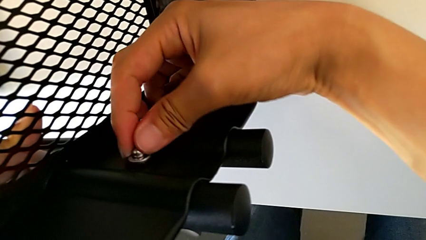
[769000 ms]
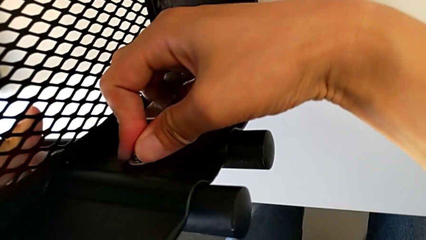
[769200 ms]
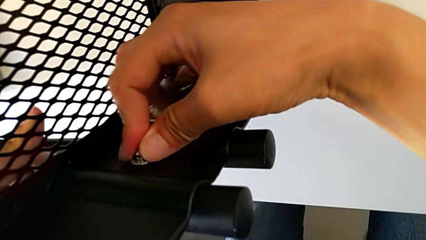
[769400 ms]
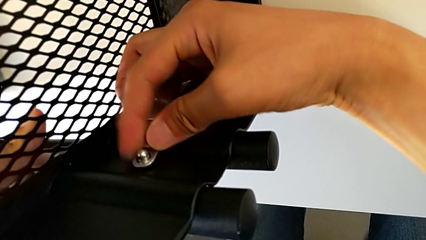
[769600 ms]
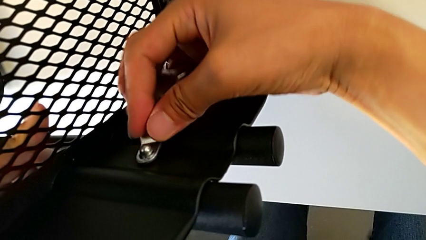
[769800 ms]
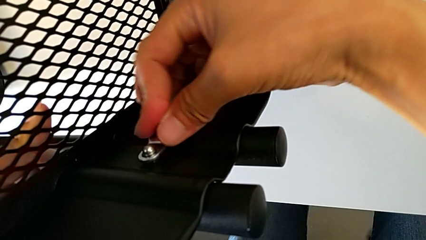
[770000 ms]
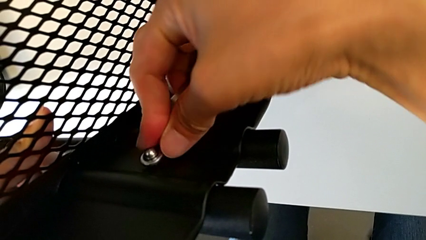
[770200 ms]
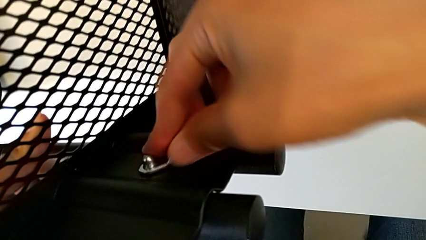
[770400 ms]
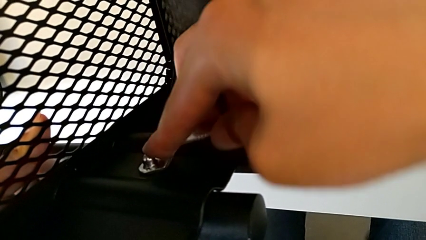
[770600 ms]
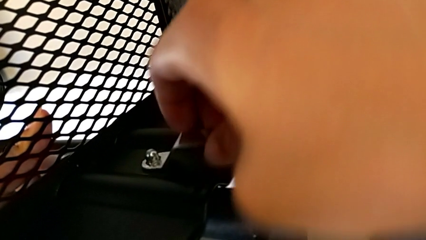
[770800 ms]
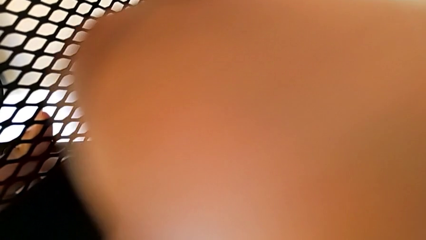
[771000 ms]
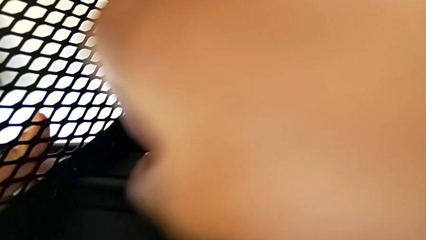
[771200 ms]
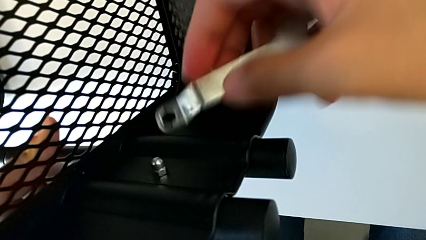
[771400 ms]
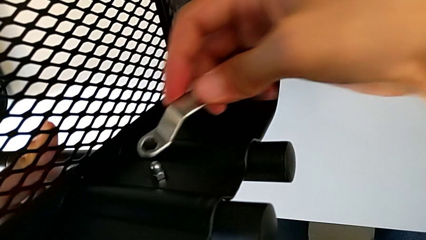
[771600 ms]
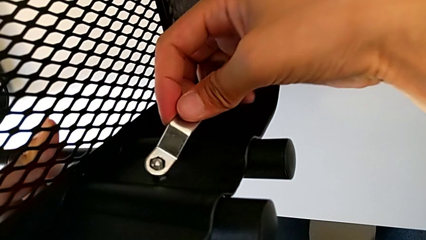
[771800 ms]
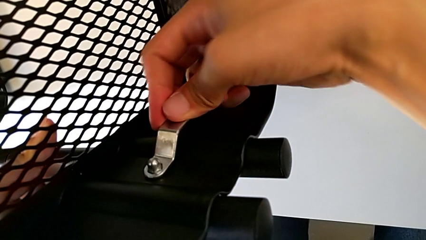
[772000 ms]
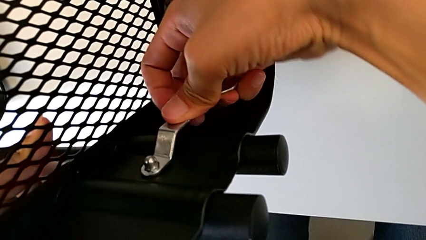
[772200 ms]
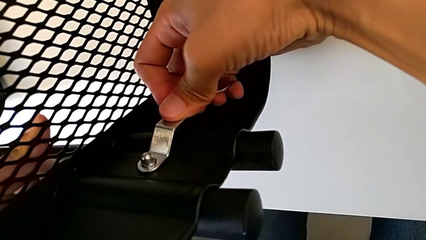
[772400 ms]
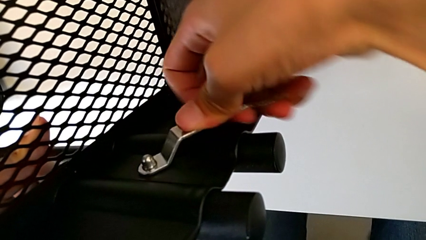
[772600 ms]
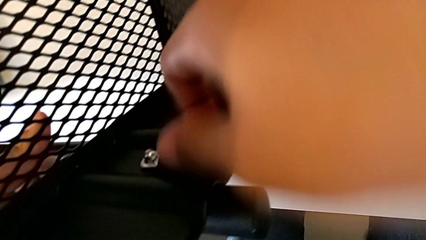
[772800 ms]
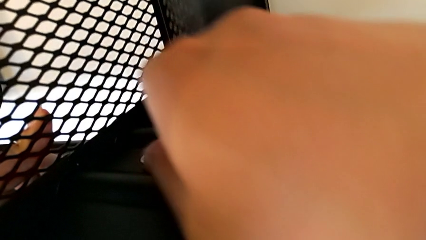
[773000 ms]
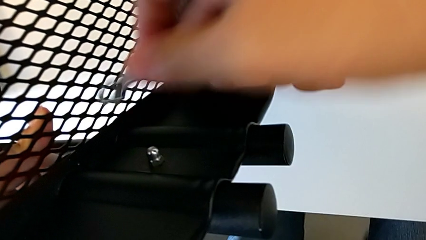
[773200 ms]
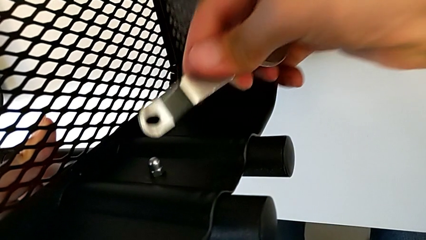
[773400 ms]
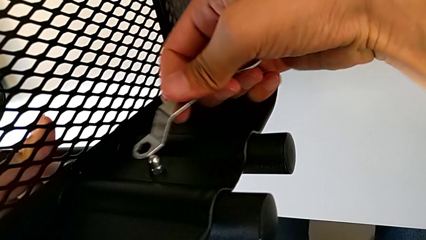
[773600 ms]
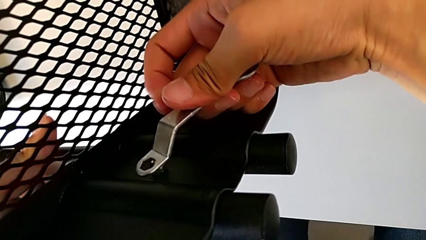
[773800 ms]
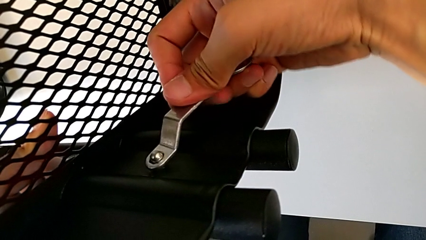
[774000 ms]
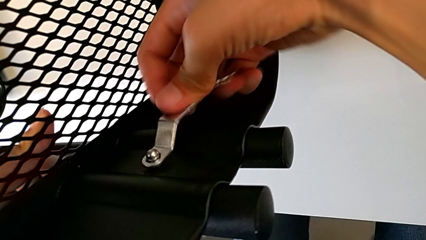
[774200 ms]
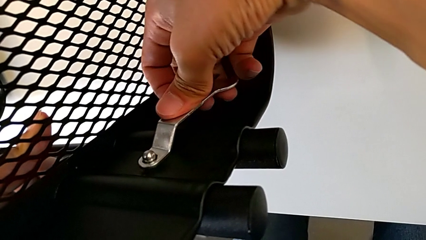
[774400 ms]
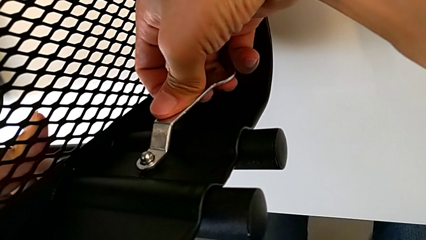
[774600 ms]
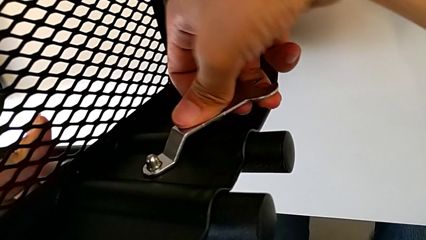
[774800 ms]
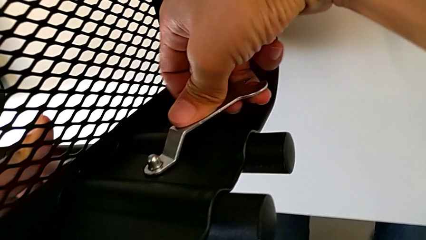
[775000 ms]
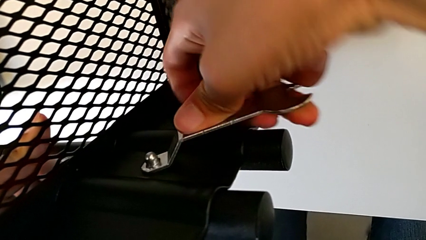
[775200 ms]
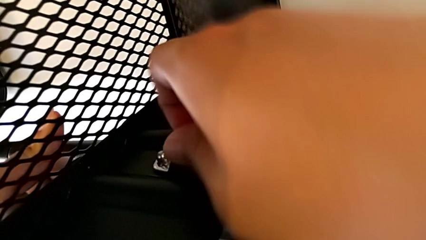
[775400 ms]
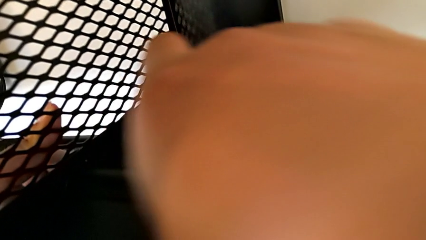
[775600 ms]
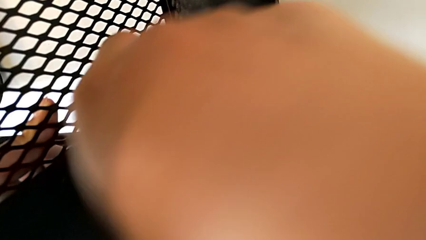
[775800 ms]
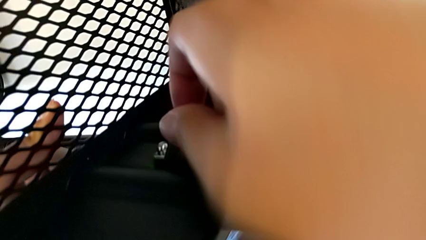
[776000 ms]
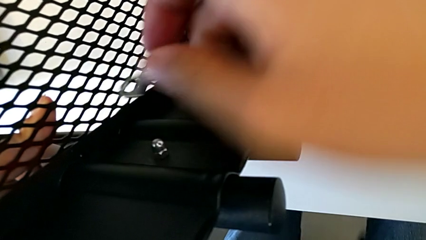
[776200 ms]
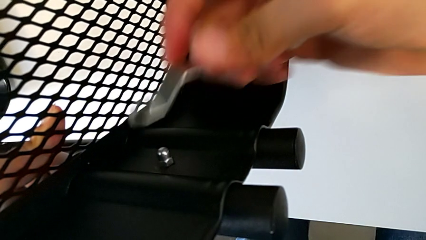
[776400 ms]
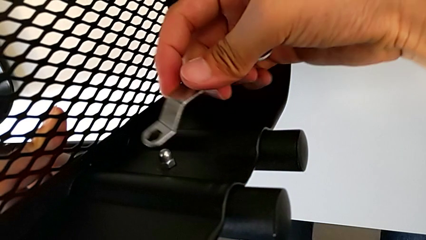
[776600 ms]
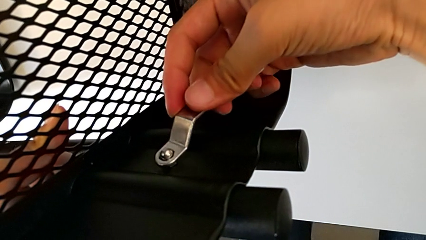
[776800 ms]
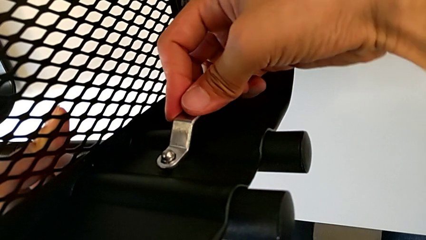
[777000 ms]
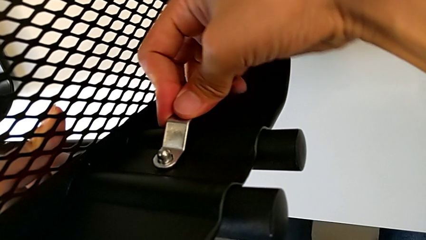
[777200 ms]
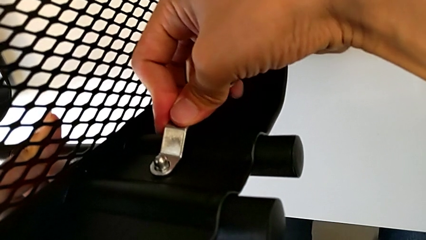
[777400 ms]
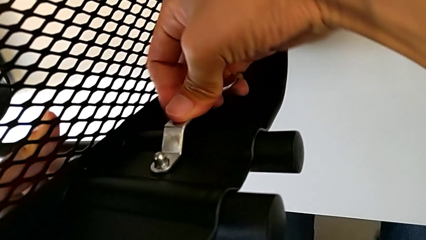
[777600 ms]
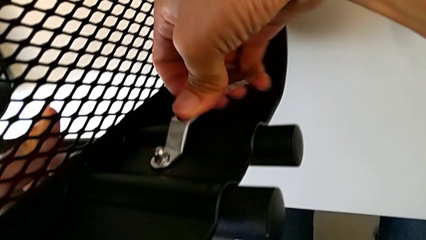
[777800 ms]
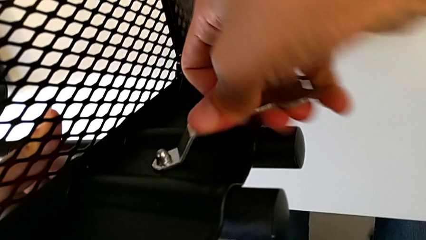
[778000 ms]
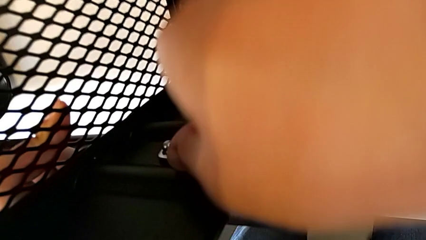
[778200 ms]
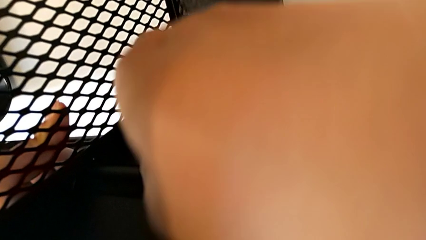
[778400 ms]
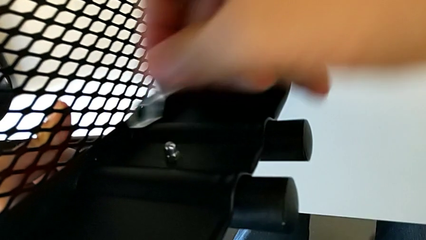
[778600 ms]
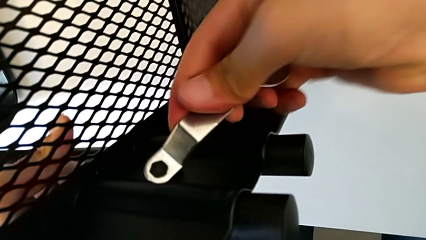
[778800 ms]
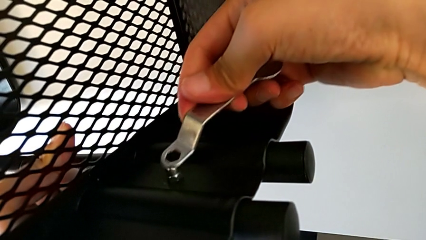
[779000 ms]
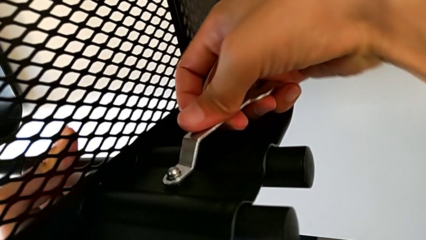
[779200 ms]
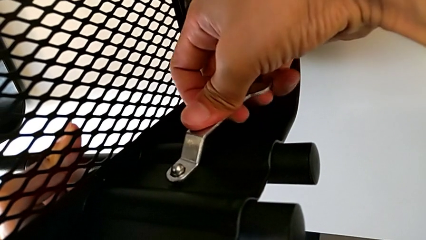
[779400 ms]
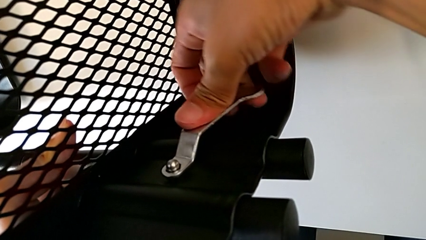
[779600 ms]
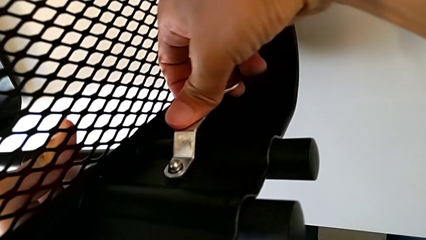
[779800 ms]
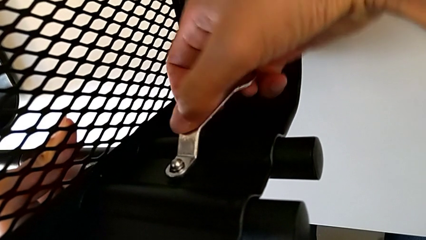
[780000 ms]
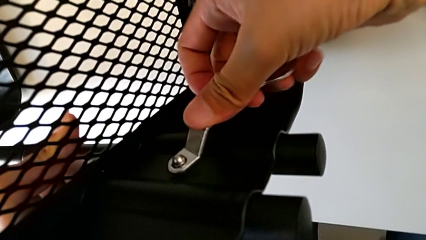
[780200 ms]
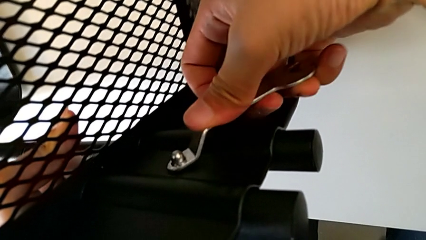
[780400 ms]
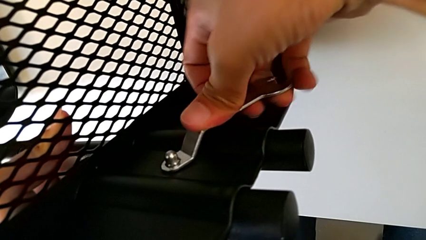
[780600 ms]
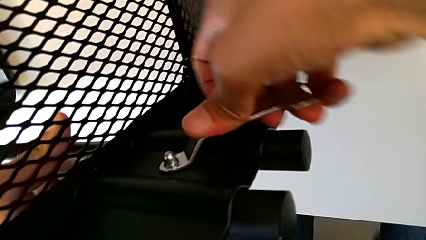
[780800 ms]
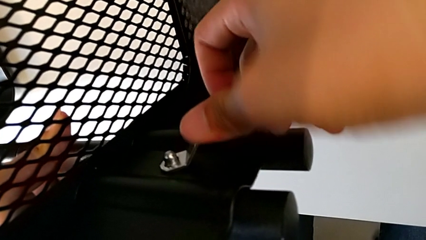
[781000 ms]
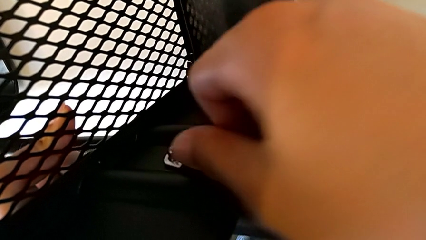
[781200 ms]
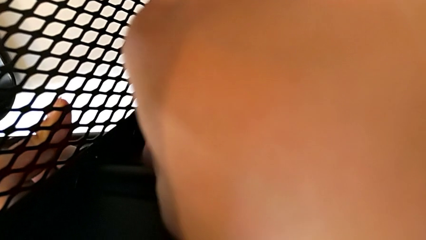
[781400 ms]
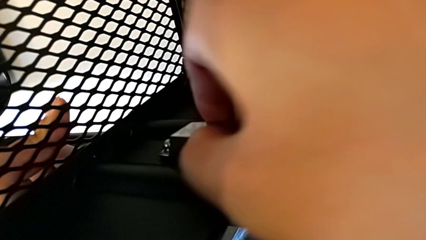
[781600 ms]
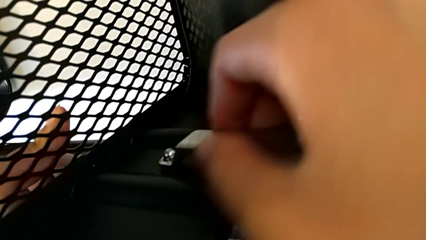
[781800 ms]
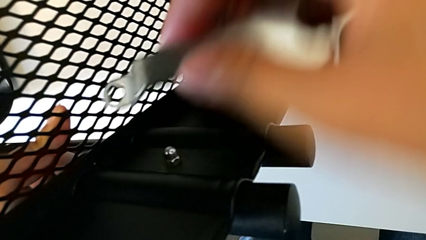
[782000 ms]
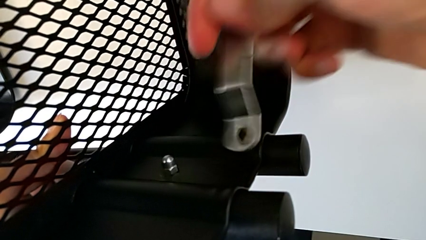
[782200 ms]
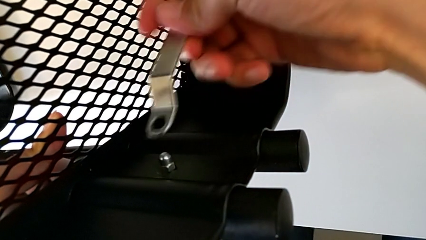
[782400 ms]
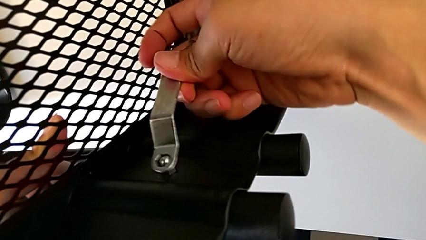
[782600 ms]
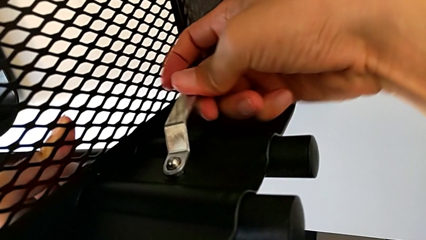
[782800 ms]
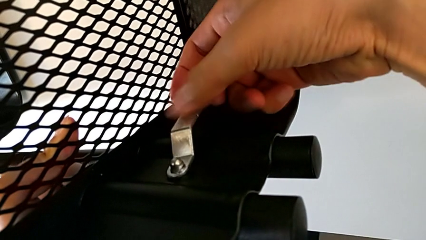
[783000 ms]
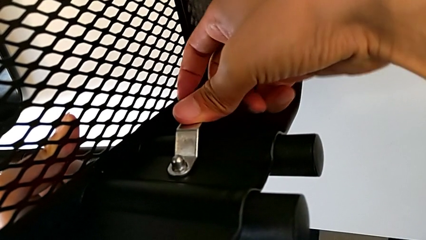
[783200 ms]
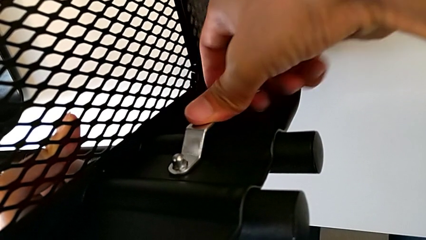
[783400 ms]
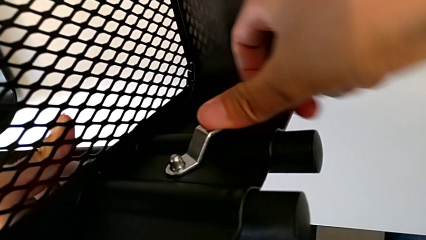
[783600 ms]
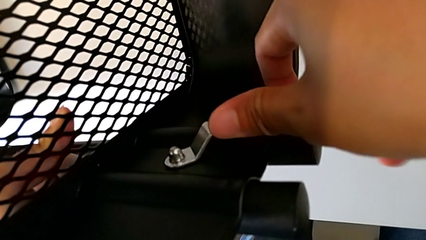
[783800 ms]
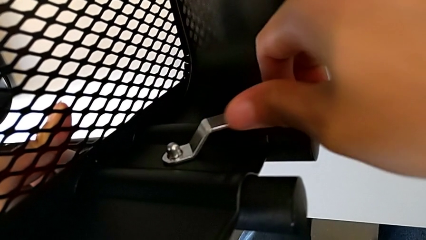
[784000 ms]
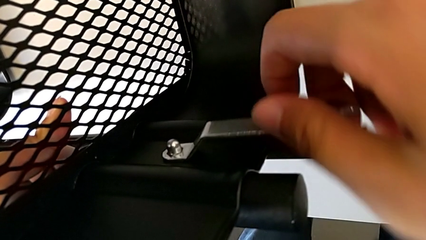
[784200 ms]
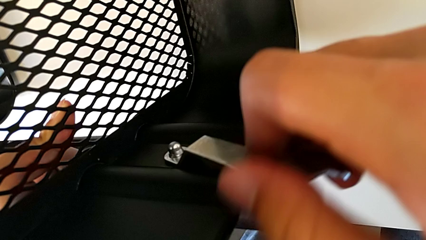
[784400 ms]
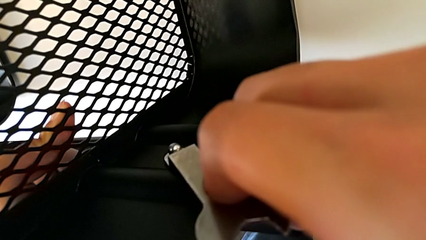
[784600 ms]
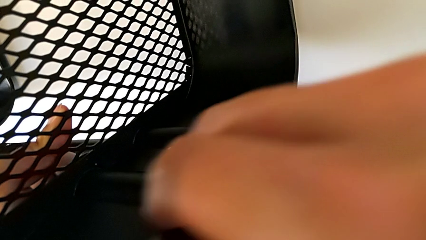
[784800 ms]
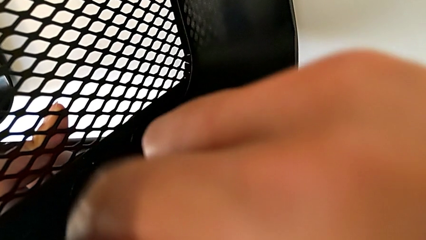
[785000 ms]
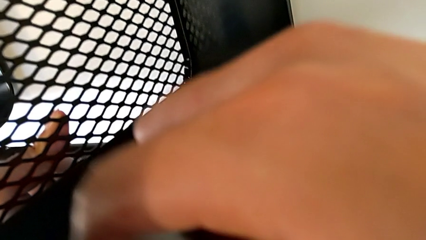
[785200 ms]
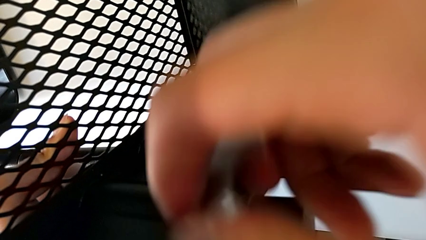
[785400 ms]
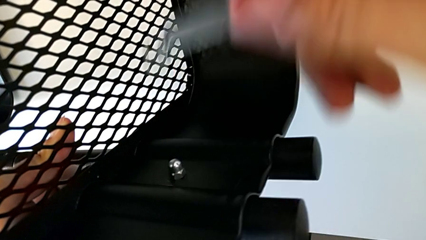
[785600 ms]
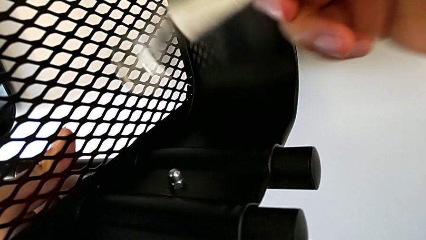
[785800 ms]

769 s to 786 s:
The camera wearer is screwing the right bracket onto the top box. They keep screwing the hexagon cap nut.
